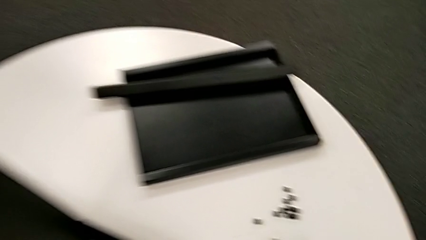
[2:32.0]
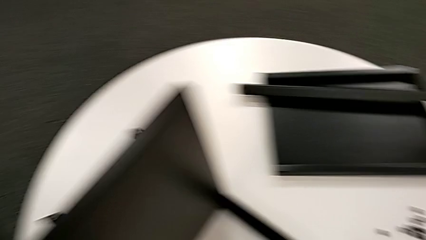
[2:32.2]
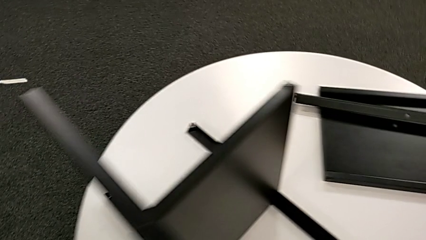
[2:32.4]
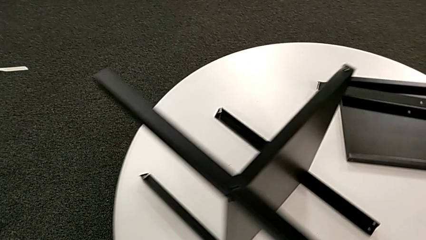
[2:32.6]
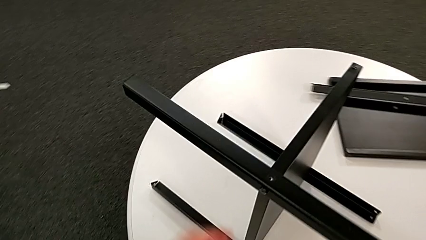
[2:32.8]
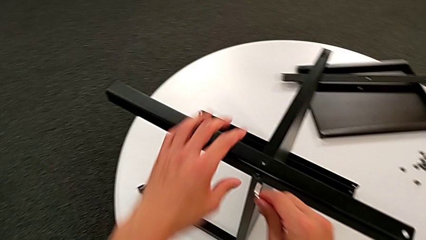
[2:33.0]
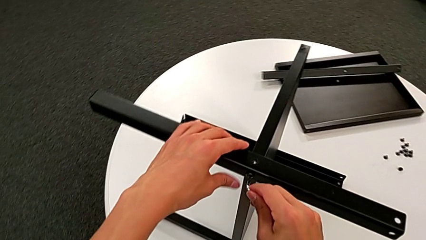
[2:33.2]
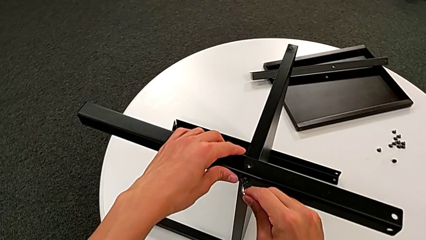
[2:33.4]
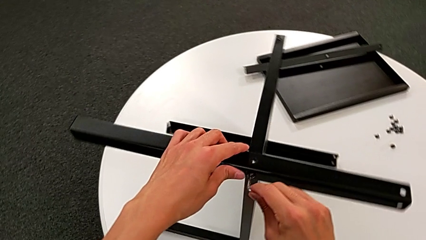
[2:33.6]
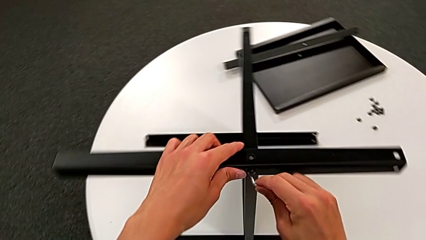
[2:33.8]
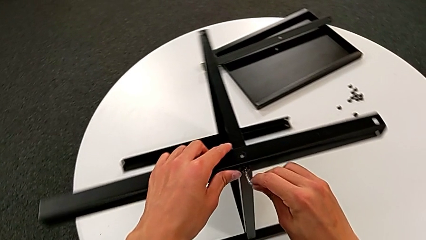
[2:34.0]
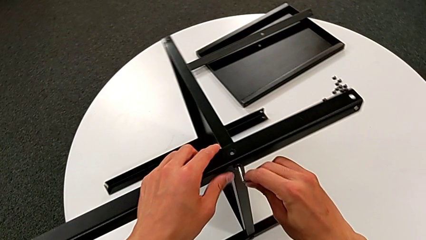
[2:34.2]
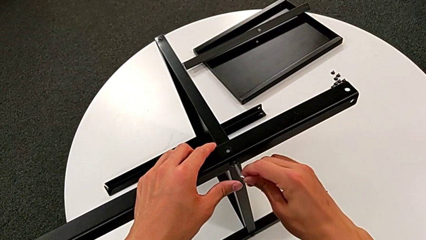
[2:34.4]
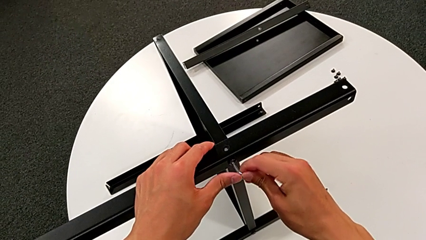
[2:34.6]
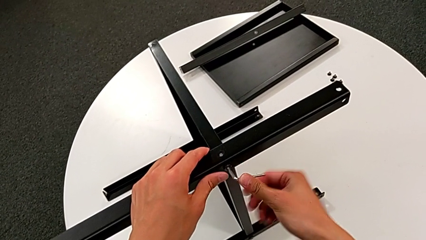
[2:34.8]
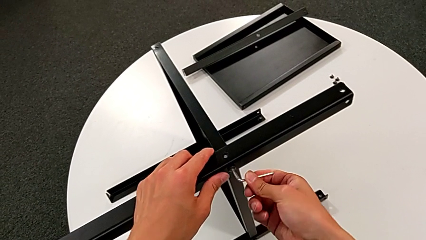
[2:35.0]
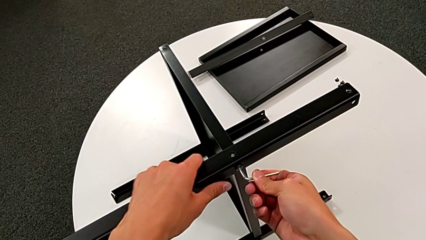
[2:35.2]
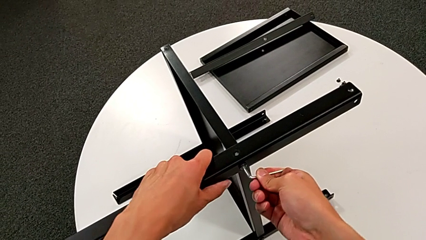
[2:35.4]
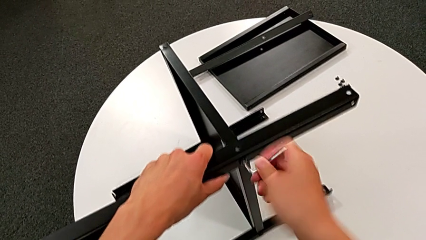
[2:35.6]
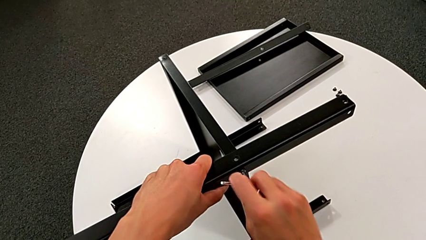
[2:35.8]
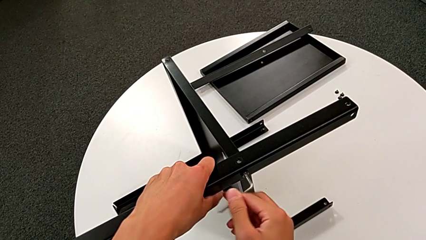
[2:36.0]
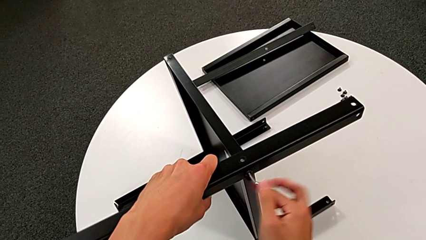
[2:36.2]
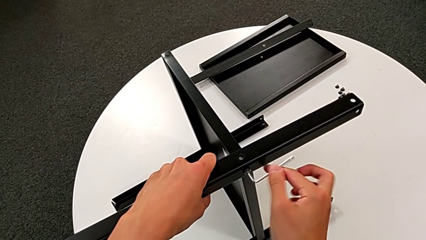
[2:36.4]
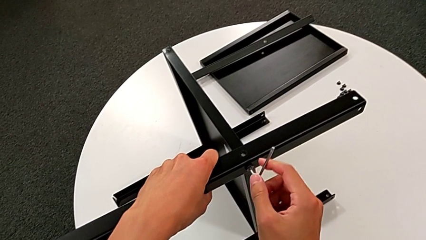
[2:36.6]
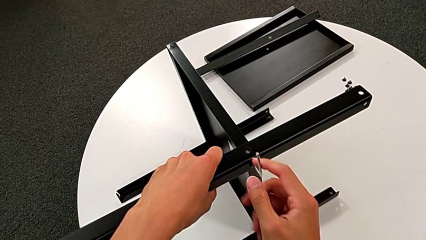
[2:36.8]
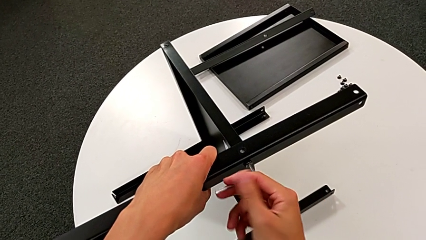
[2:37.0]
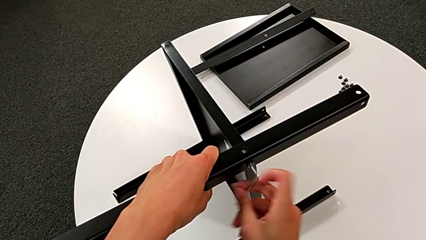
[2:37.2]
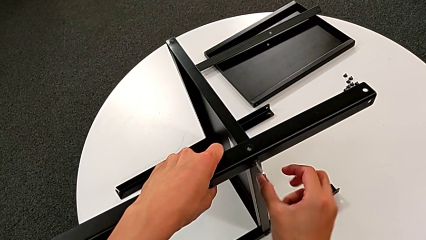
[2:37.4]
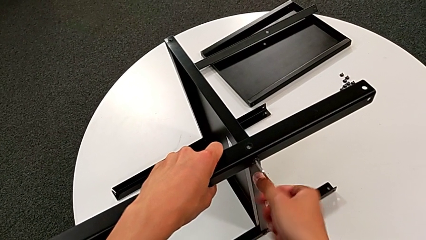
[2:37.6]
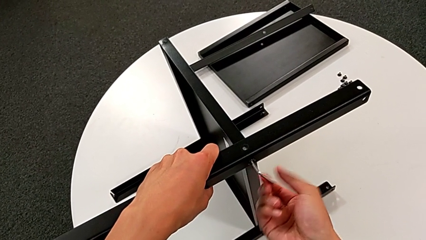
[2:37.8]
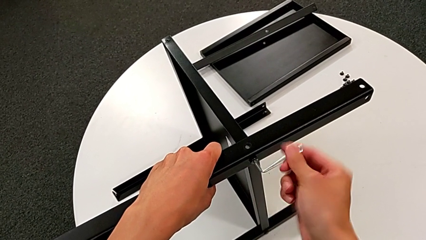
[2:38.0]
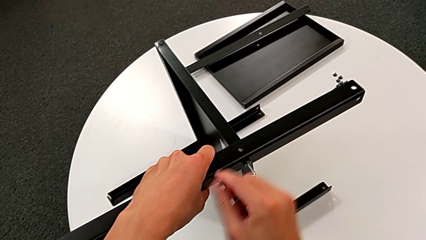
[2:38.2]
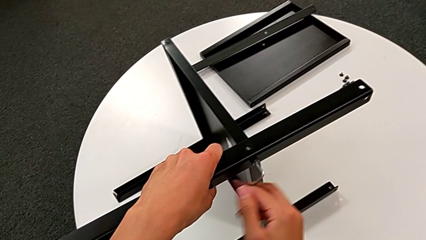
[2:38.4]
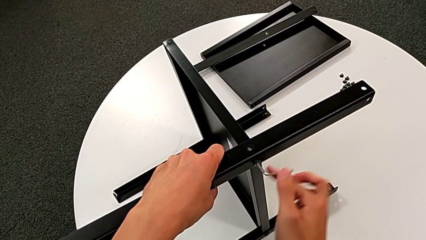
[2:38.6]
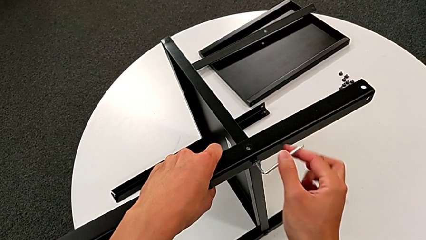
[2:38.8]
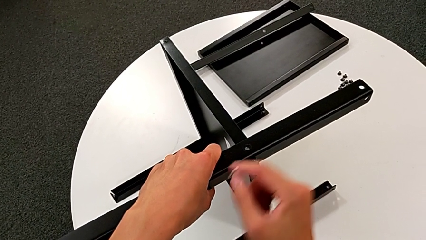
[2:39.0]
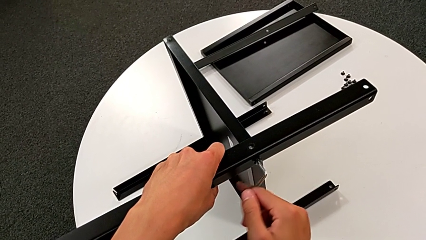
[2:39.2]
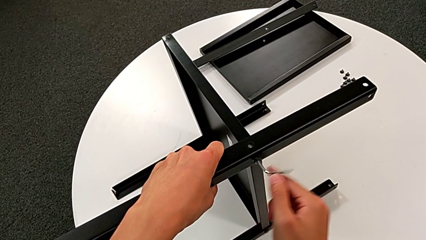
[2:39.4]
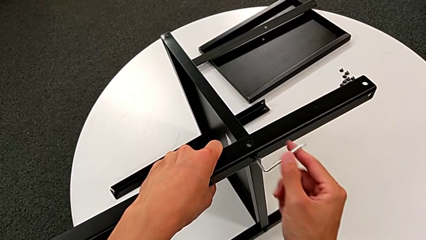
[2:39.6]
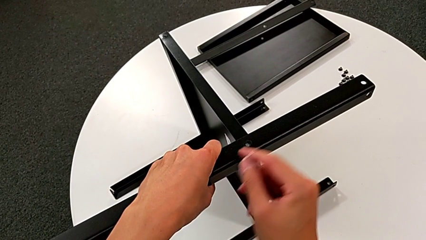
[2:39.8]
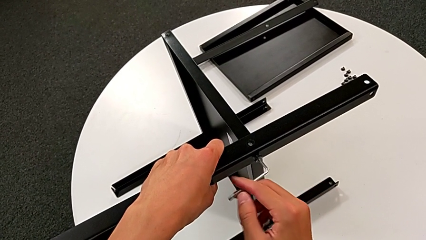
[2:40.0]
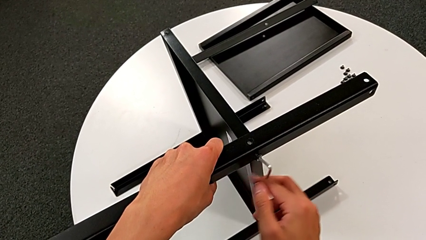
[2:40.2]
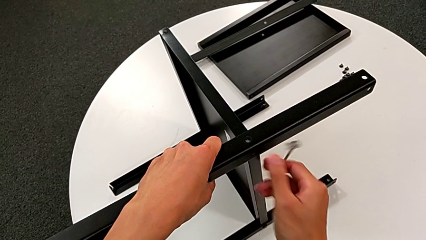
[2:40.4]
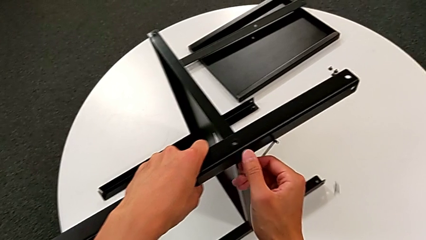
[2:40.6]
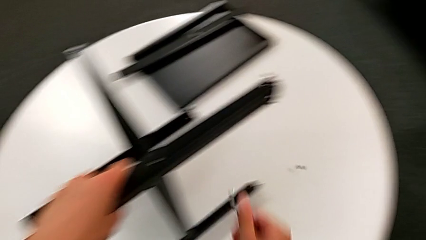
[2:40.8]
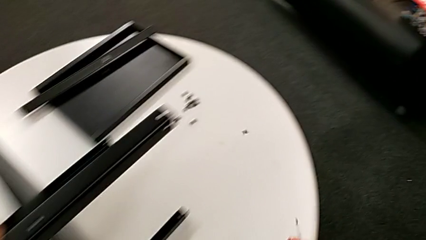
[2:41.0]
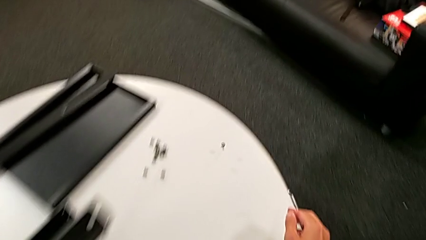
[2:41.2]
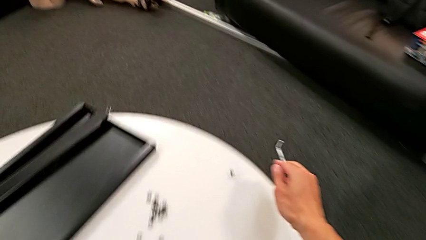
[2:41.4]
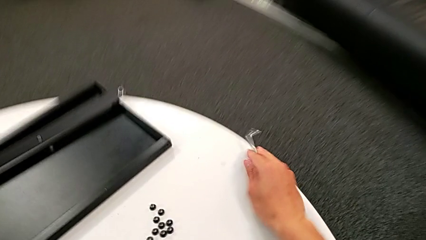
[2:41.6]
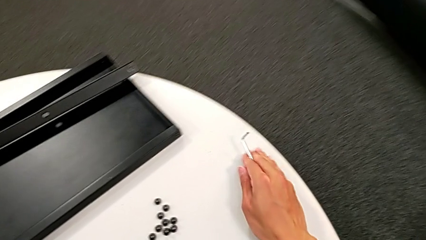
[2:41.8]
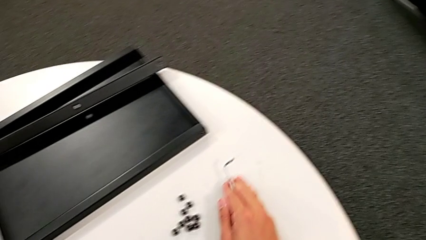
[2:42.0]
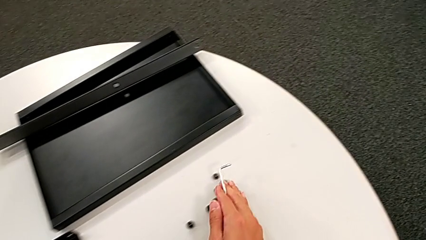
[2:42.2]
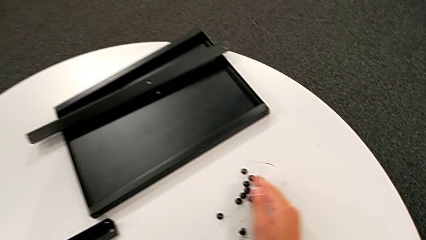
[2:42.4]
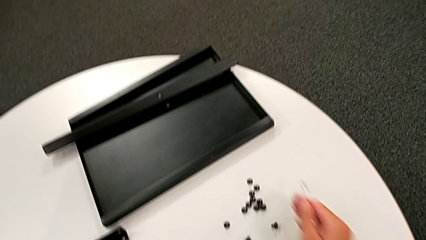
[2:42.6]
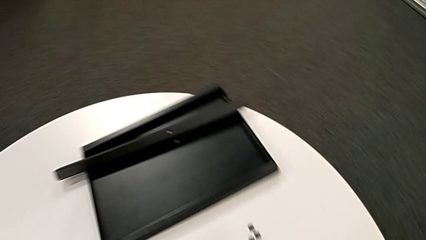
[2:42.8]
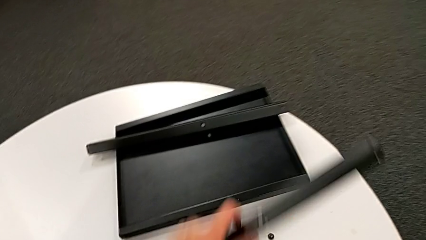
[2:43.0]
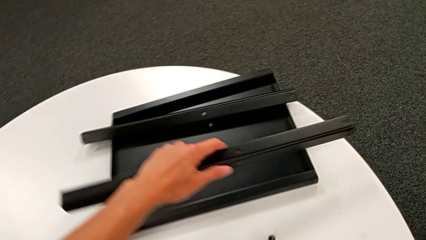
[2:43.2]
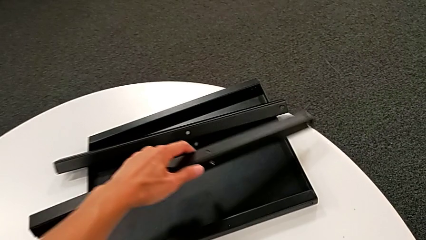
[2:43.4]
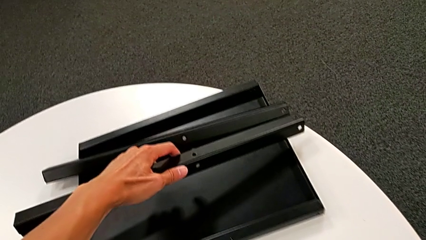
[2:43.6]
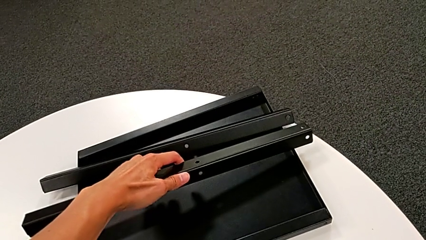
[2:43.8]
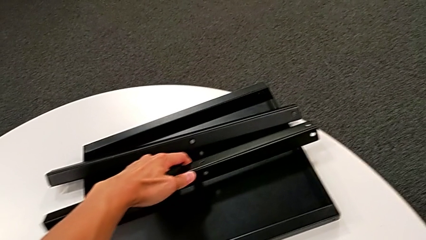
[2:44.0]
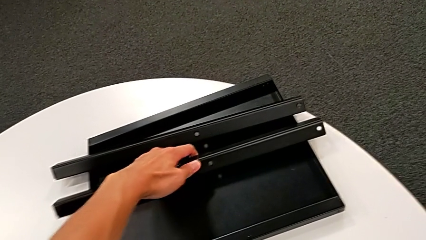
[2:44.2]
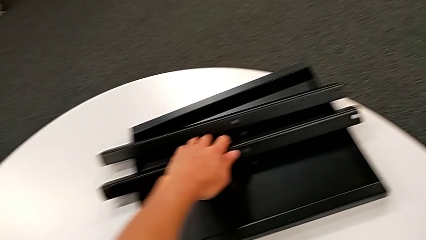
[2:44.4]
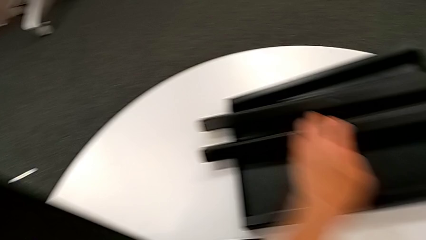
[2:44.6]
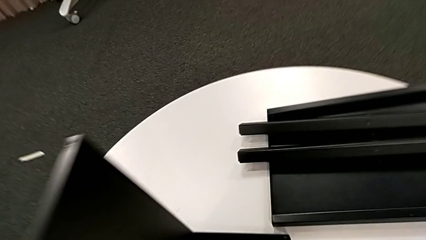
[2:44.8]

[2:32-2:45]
The camera wearer unscrews the twelfth hex socket head and disassembles the second leg. They approach the hex socket head, insert the Allen wrench, rotate the nightstand, unscrew the second leg, grab it, withdraw the Allen wrench, wrongly drop the hex socket head, slide it and place the second leg.

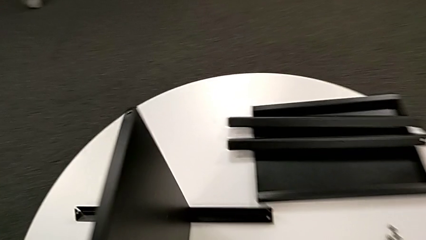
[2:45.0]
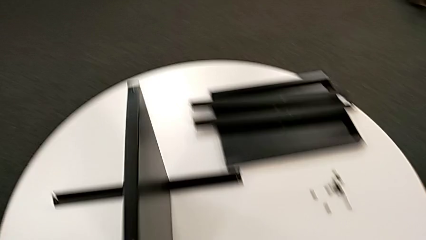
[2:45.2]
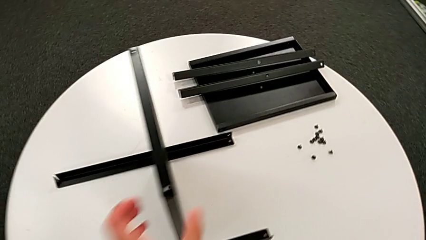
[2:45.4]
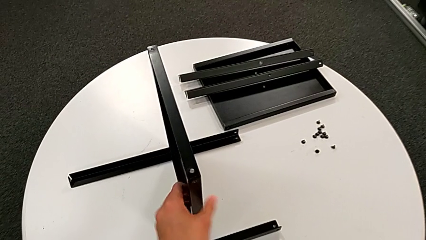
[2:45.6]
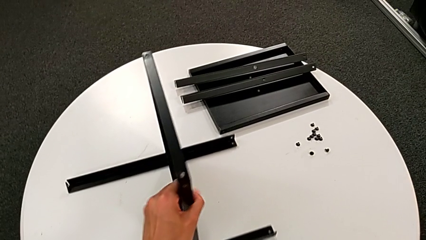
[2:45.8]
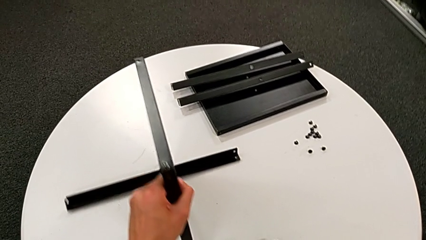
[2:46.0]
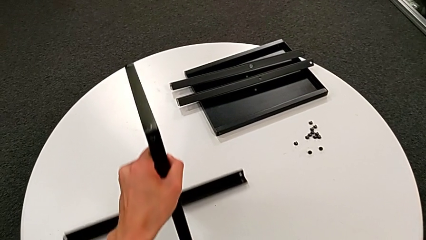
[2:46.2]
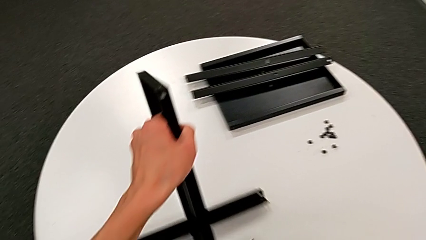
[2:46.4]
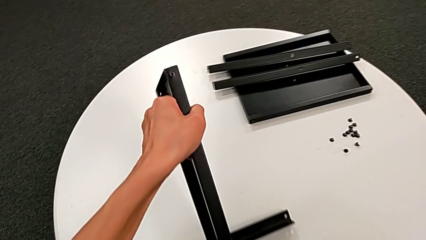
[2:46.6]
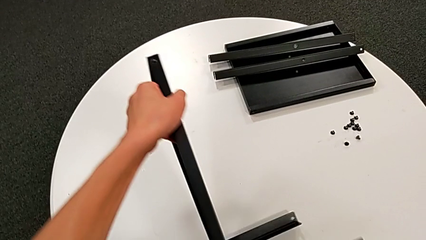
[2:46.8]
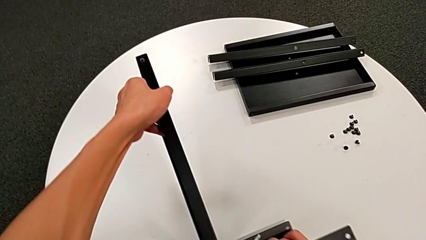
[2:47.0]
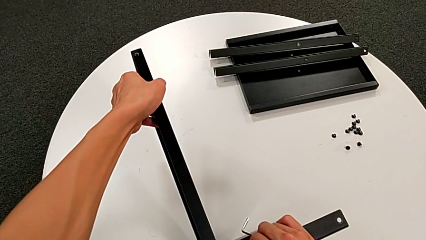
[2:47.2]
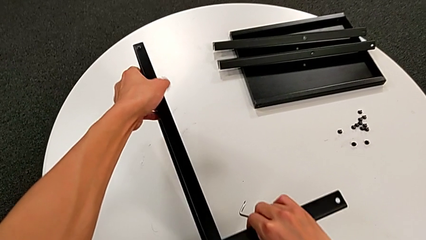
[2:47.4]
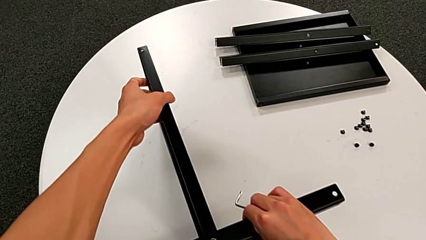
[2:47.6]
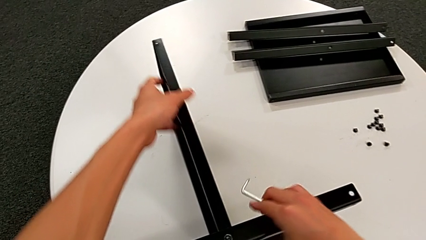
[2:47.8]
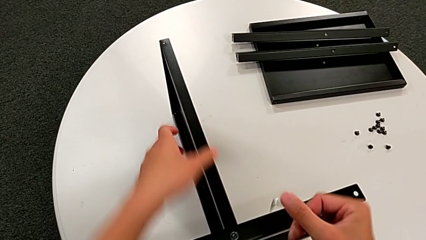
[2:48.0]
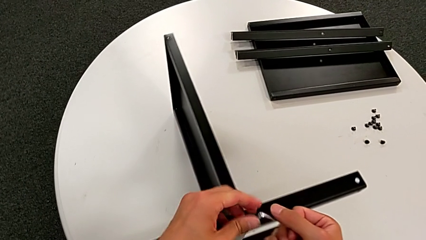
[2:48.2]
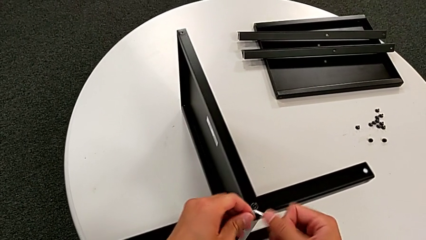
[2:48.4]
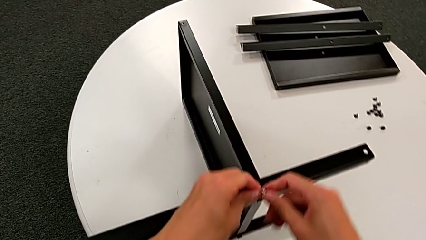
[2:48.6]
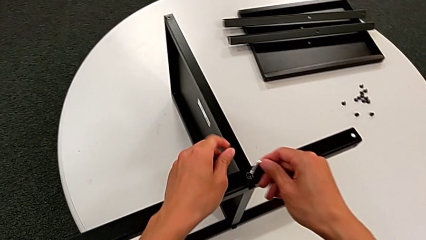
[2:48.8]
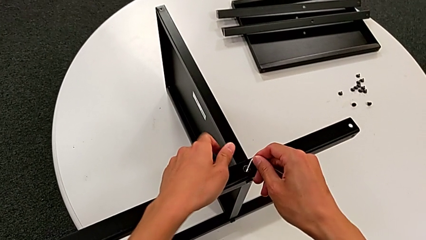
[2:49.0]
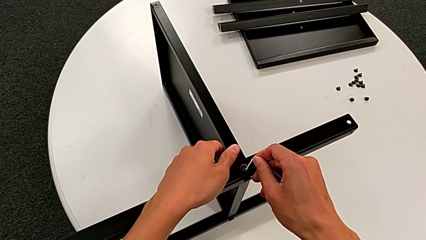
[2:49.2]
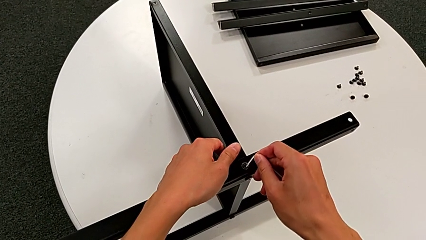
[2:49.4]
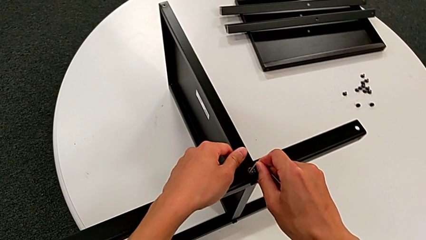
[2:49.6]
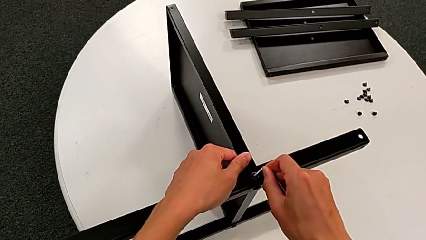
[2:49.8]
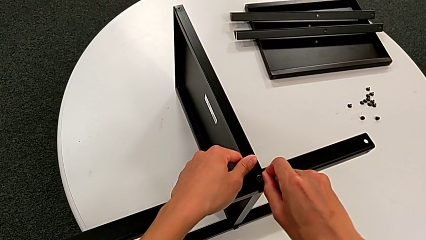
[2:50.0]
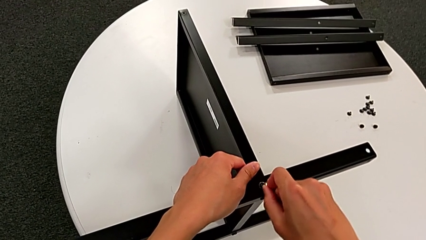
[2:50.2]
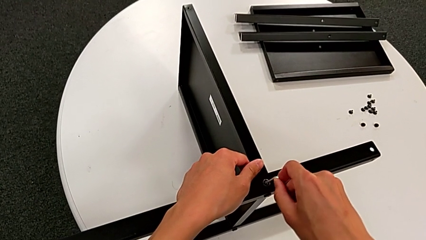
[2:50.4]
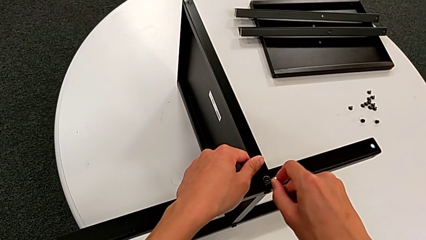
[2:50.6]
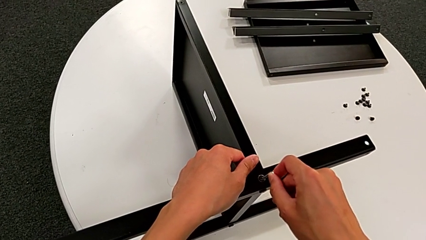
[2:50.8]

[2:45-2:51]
The camera wearer is unscrewing the thirteenth hex socket head from the legs. They approach the nightstand, grab it, rotate it and begin to insert the Allen wrench.
